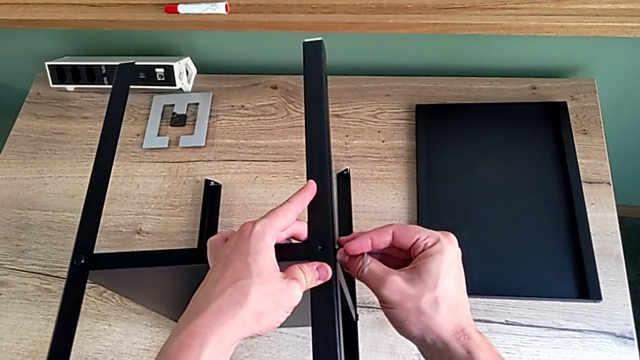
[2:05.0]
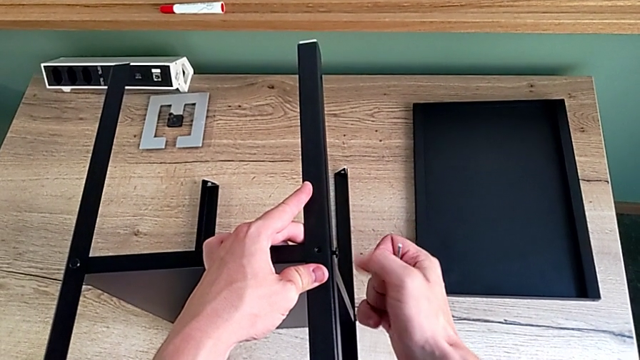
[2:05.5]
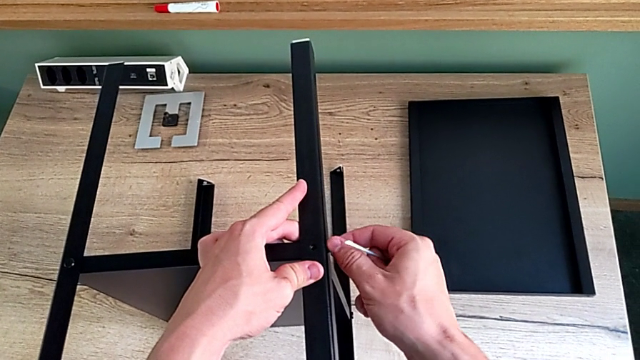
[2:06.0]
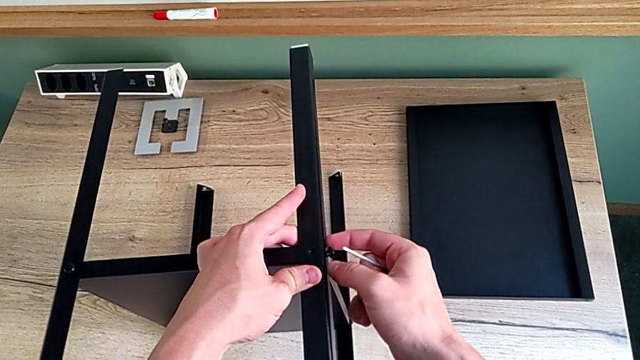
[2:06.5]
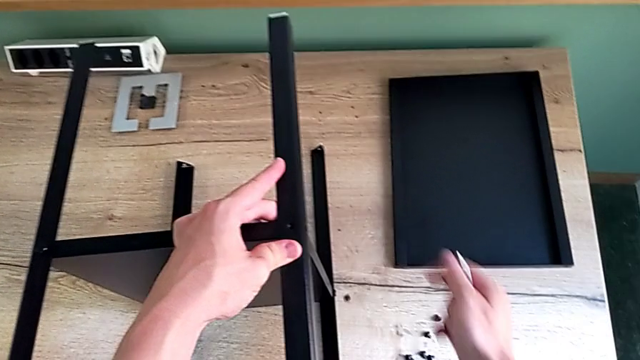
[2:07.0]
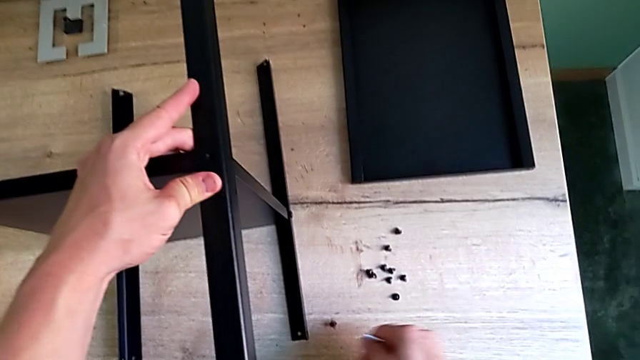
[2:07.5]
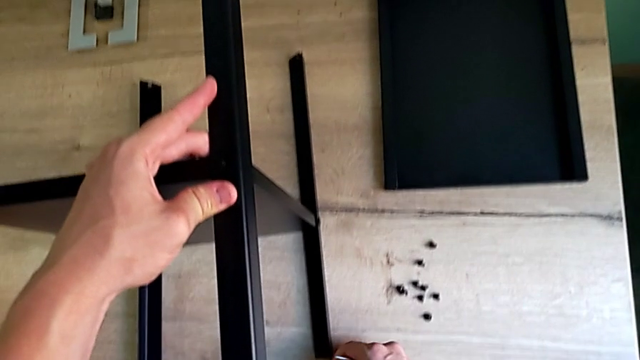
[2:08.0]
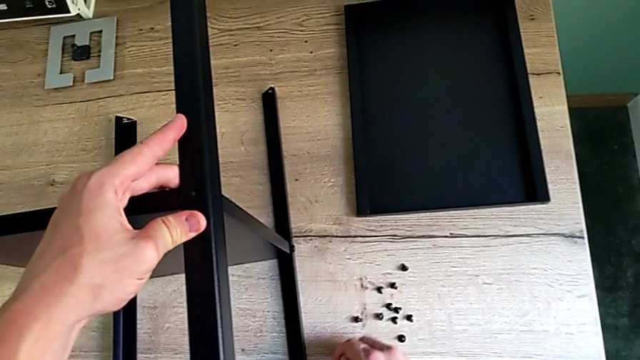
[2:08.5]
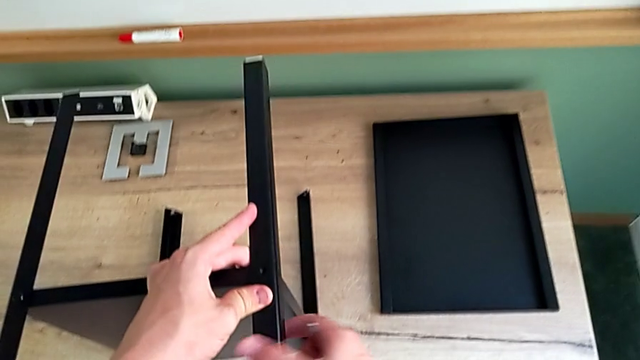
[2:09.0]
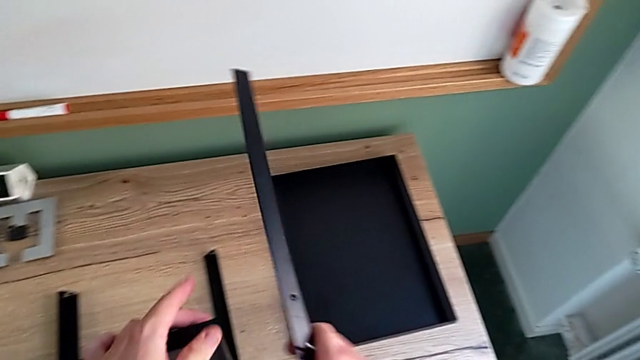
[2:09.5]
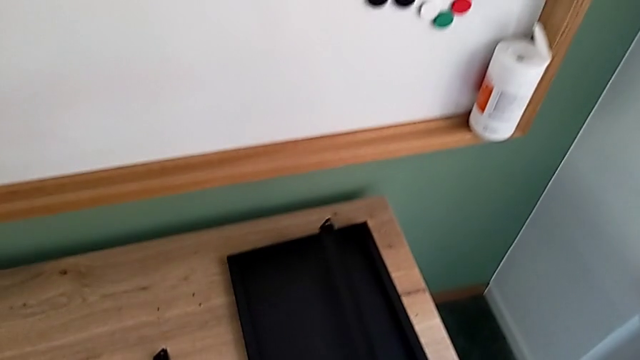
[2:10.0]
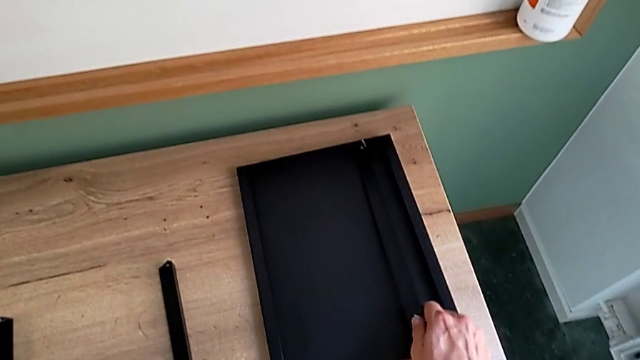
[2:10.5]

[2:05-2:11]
The camera wearer is disassembling the first leg of the shelf. They withdraw the Allen wrench, disassemble the hex socket head, wrongly drop it, place it, disassemble the first leg and place it.

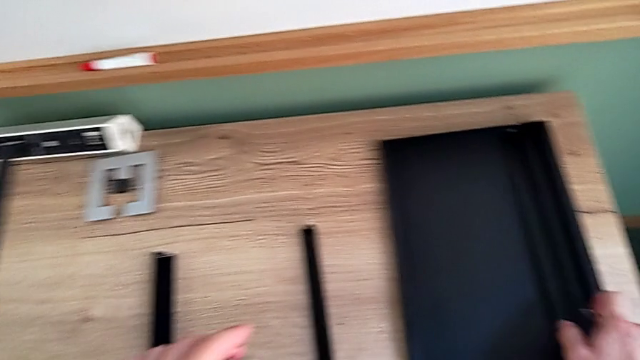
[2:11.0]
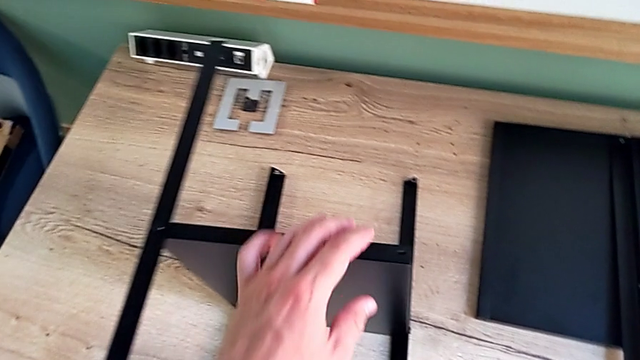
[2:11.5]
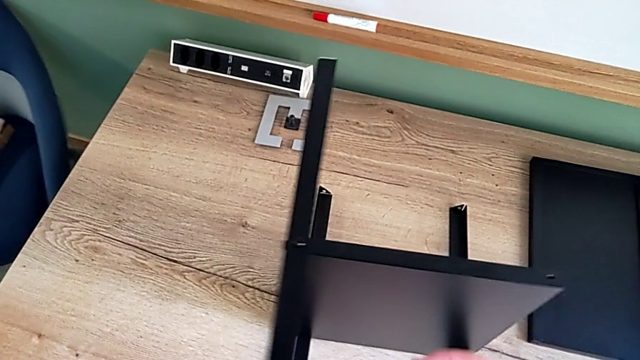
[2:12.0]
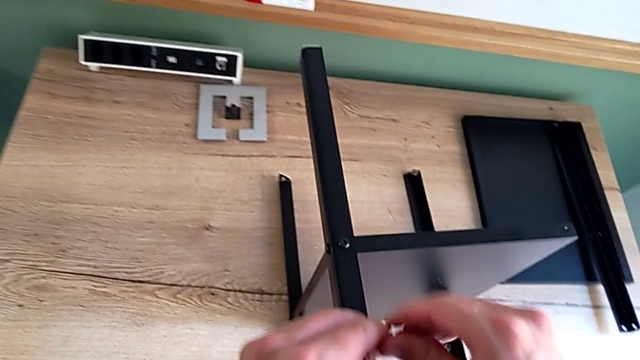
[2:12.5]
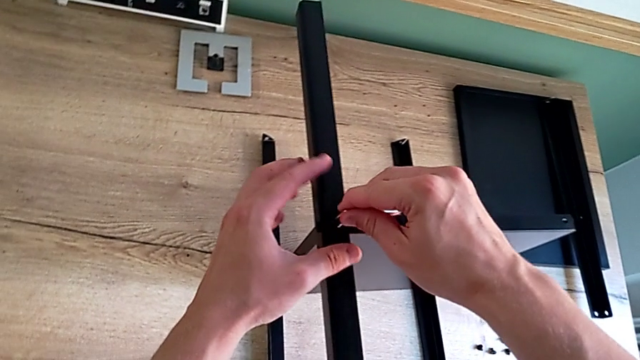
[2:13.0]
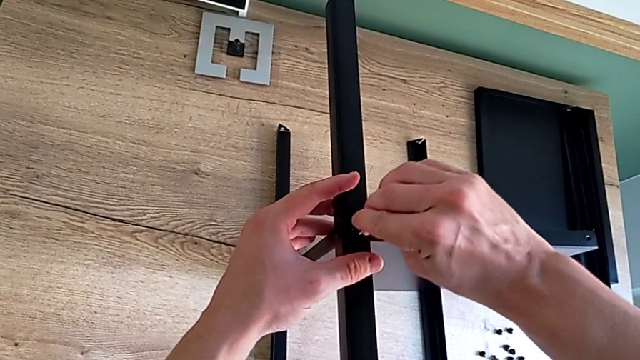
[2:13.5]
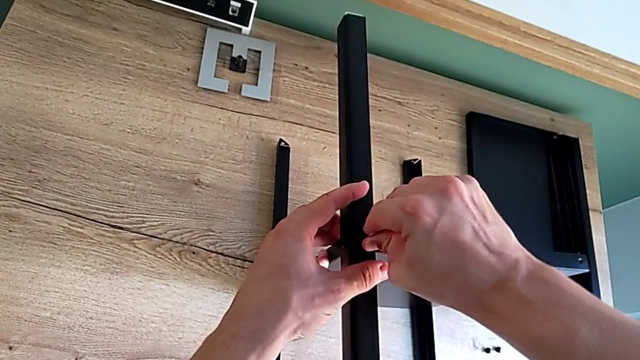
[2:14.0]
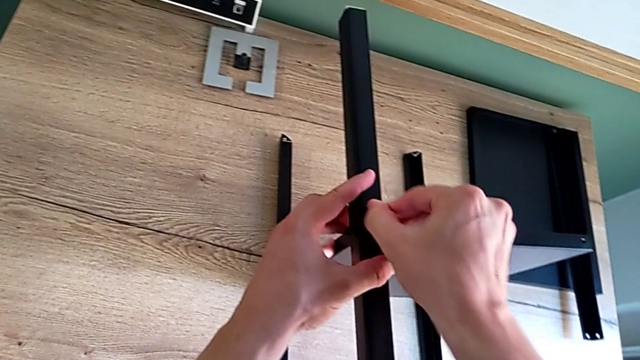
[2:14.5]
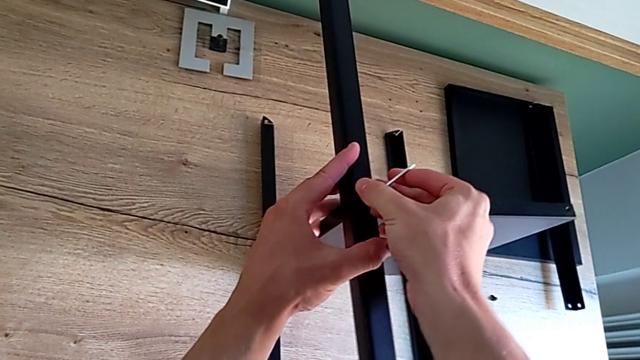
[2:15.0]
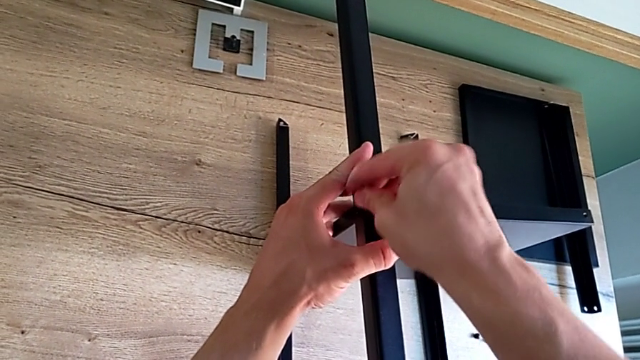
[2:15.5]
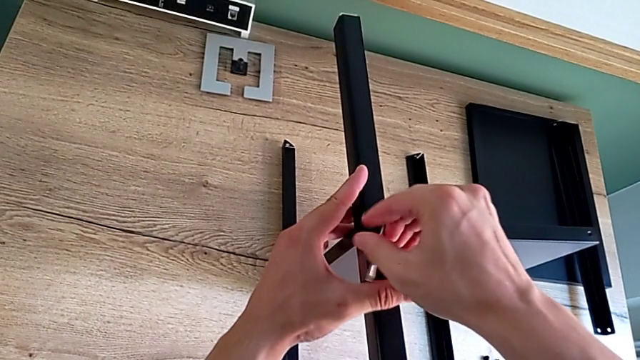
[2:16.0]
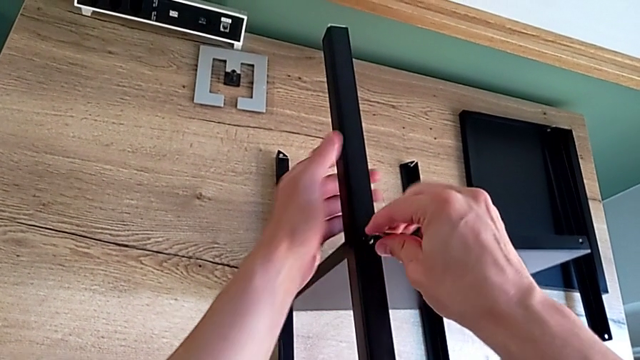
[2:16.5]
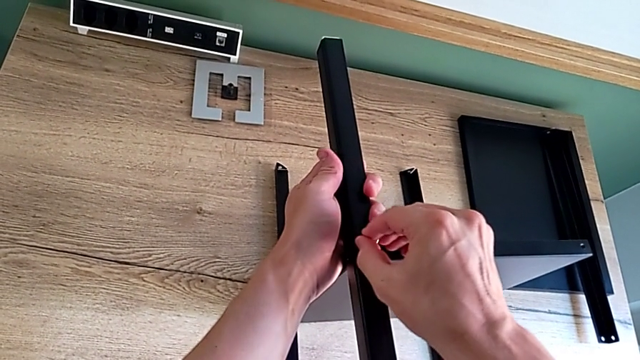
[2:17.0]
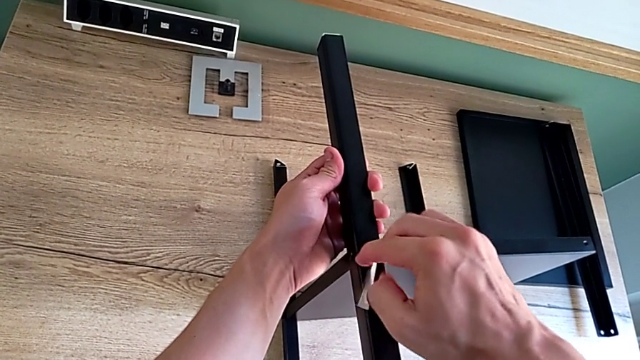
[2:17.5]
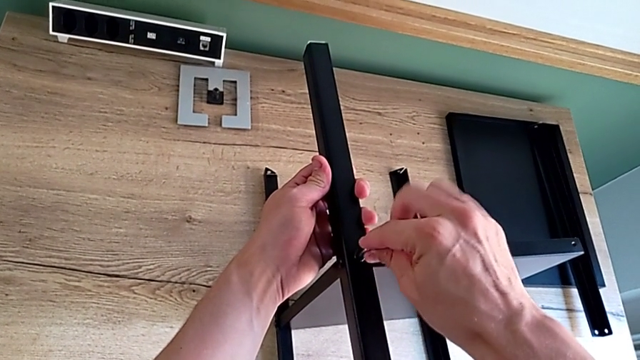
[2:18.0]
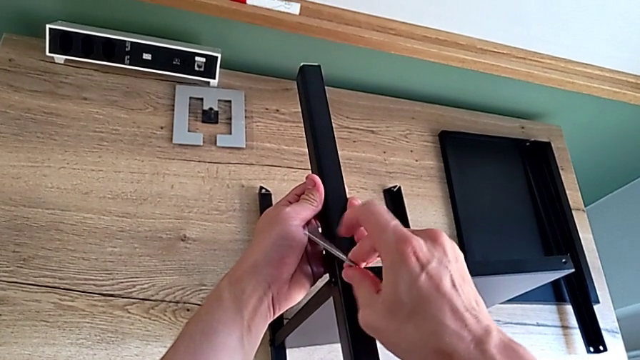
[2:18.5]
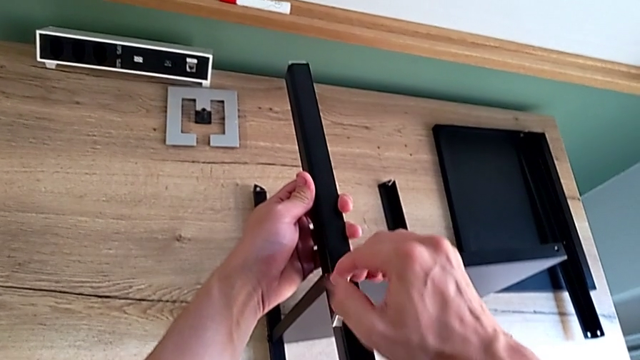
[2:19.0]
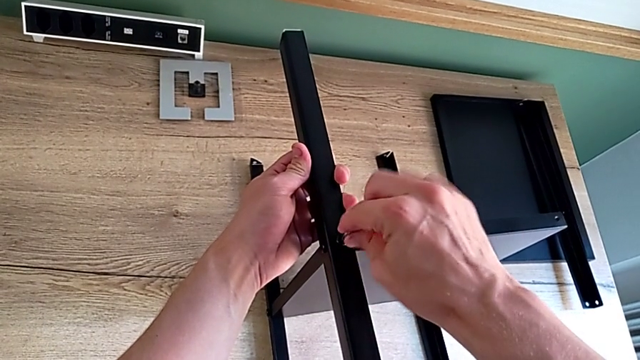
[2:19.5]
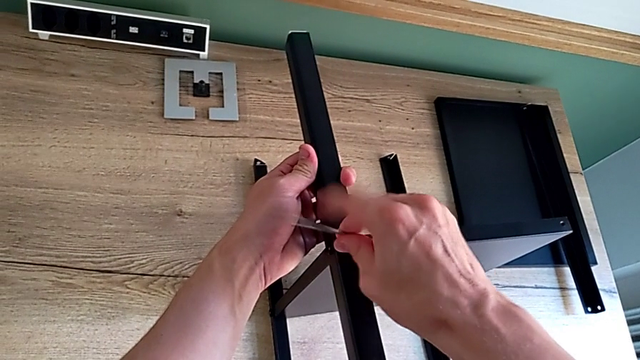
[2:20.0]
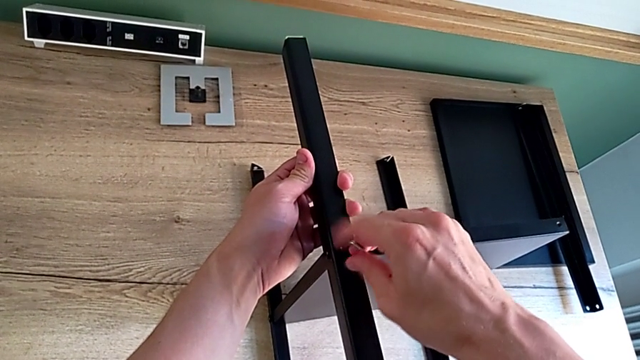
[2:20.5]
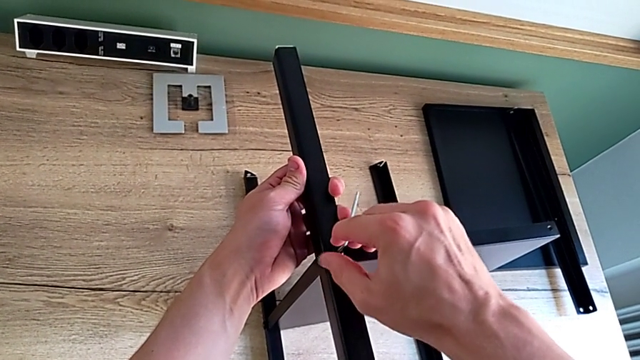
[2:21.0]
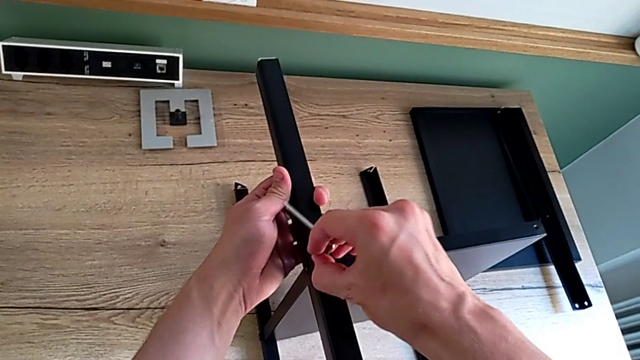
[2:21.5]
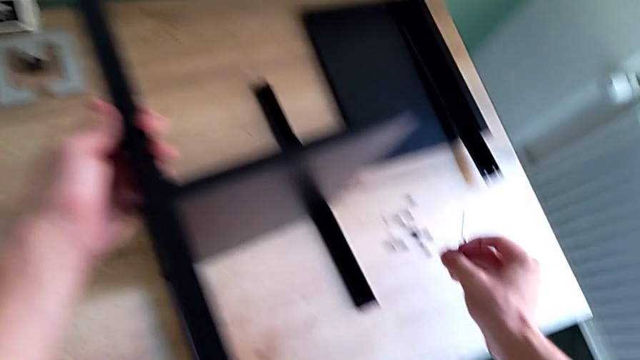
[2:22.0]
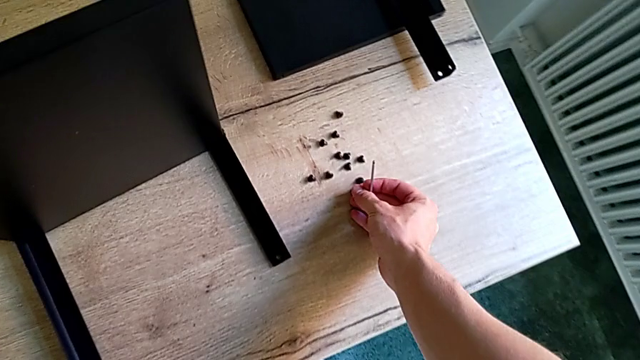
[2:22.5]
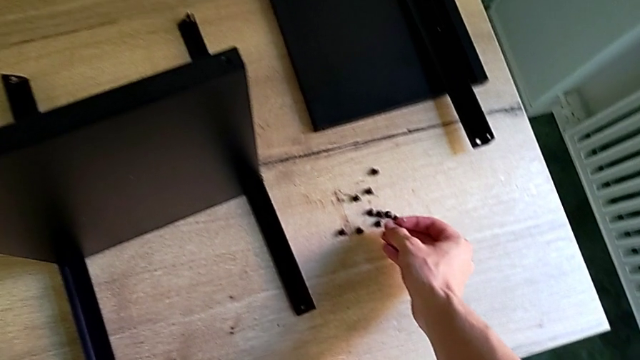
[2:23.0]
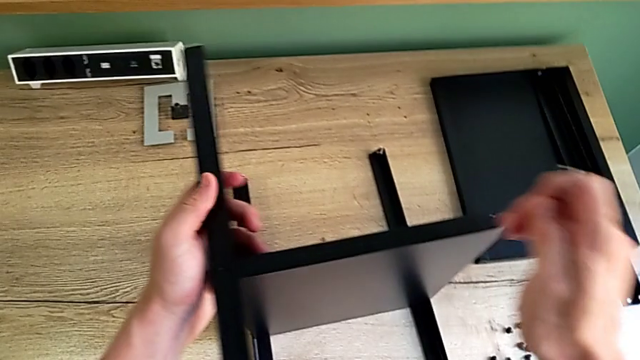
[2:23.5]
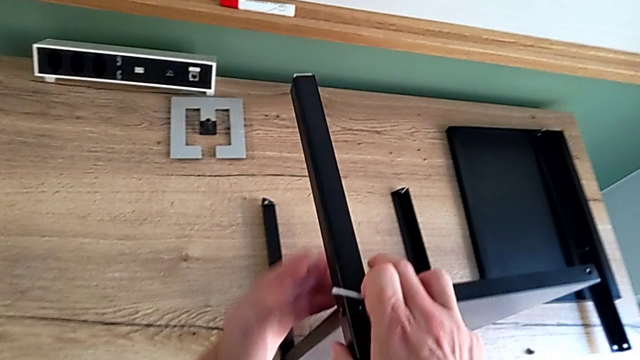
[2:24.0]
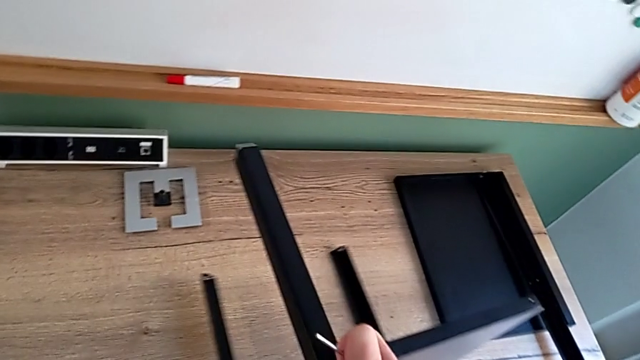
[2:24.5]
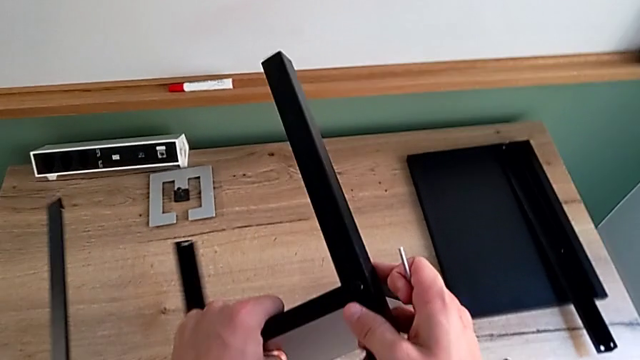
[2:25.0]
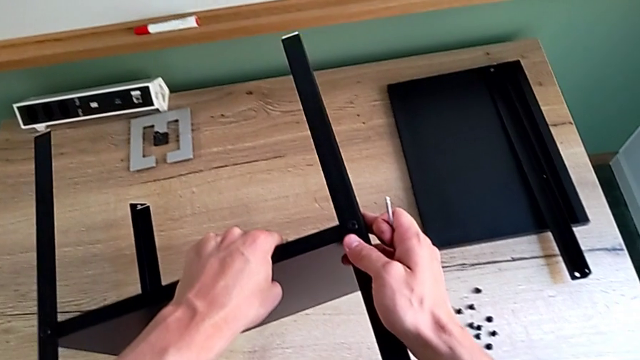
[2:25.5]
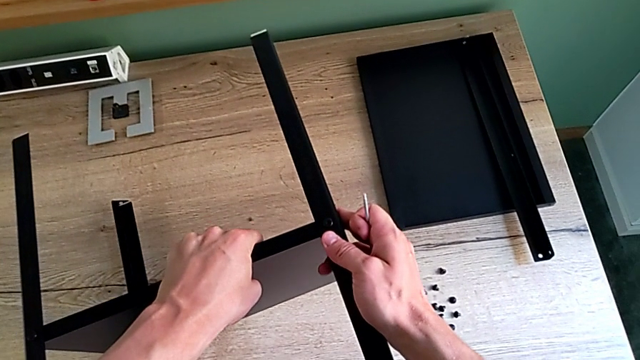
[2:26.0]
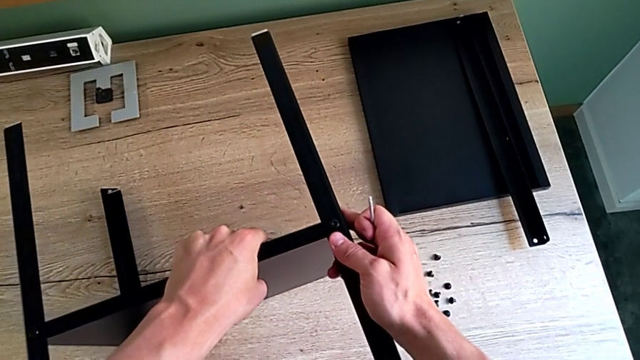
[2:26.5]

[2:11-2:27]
The camera wearer is disassembling the second leg of the shelf. They approach the hex socket head, insert the Allen wrench, unscrew the hex socket head, disassemble it, withdraw the Allen wrench, place the hex socket head, approach the nightstand and rotate it.
